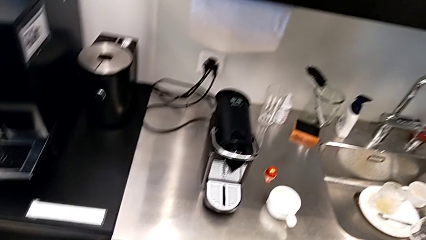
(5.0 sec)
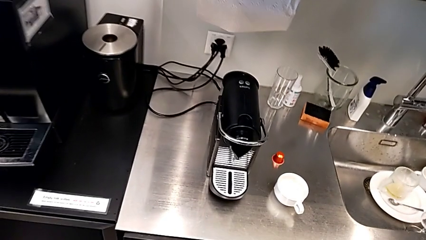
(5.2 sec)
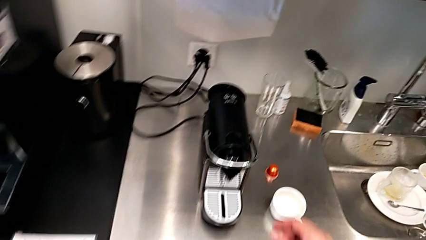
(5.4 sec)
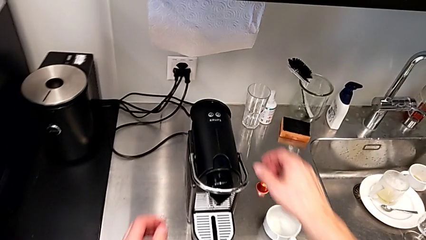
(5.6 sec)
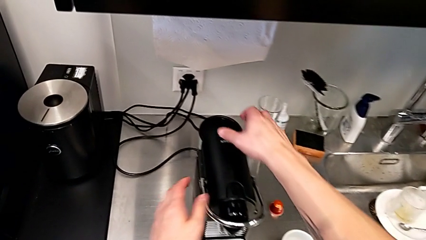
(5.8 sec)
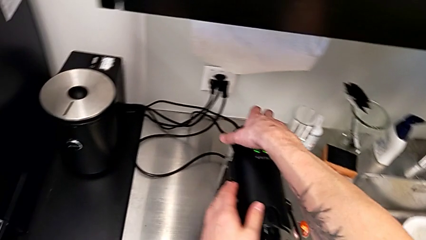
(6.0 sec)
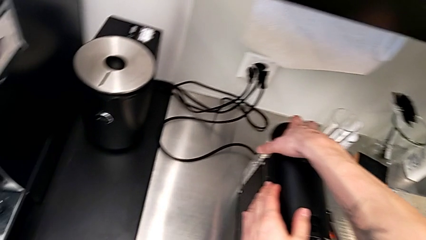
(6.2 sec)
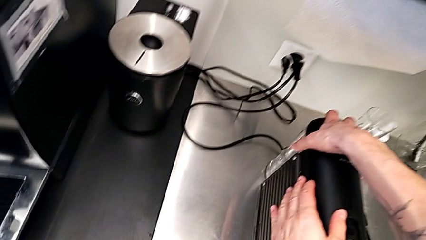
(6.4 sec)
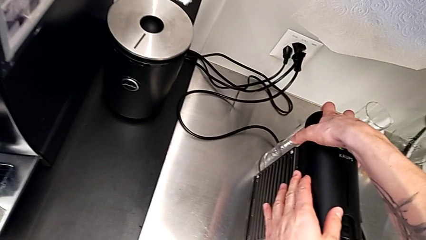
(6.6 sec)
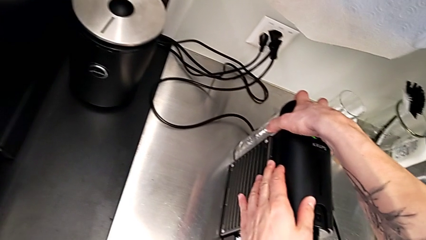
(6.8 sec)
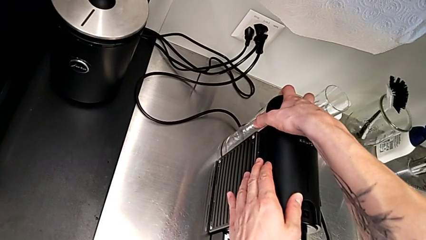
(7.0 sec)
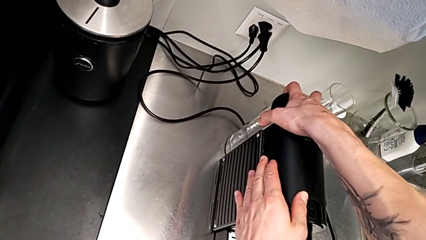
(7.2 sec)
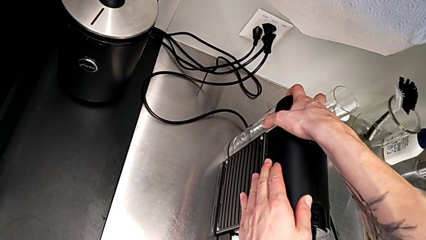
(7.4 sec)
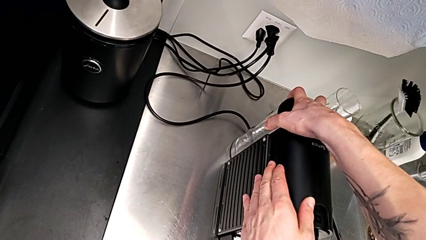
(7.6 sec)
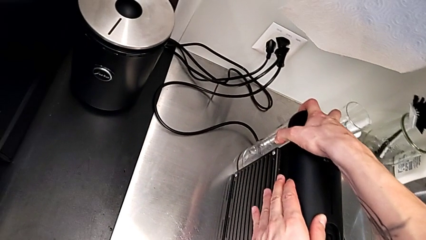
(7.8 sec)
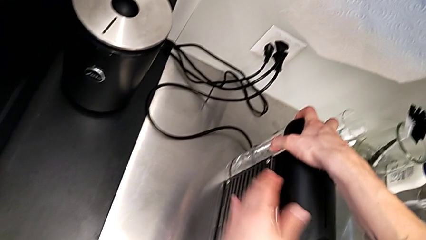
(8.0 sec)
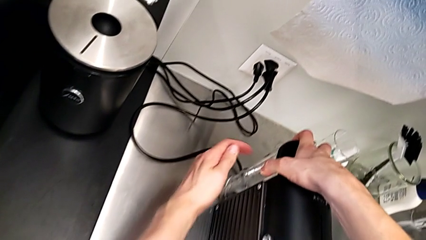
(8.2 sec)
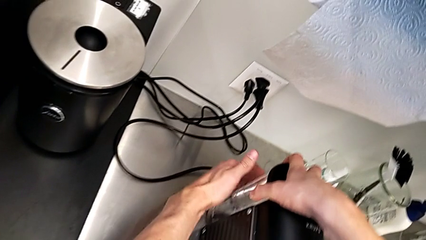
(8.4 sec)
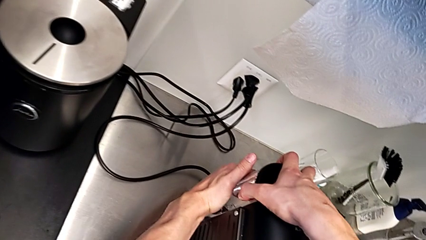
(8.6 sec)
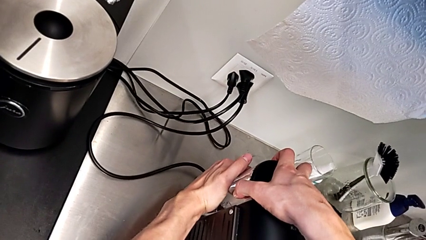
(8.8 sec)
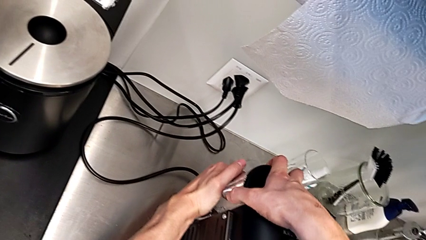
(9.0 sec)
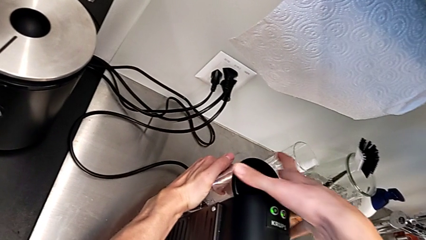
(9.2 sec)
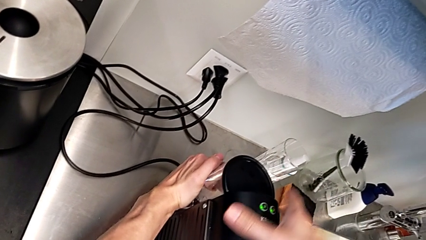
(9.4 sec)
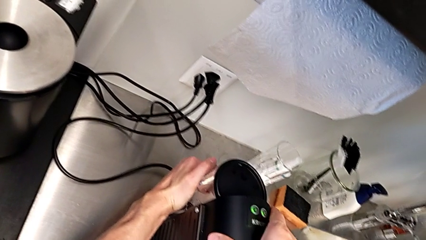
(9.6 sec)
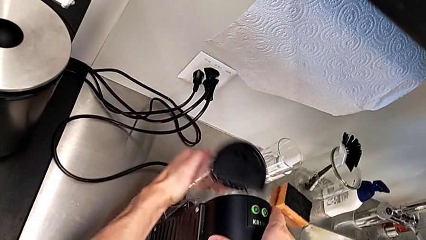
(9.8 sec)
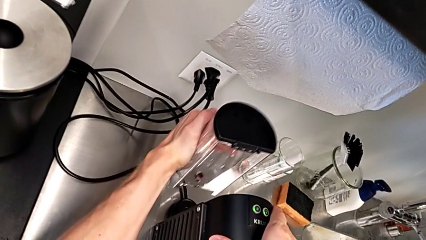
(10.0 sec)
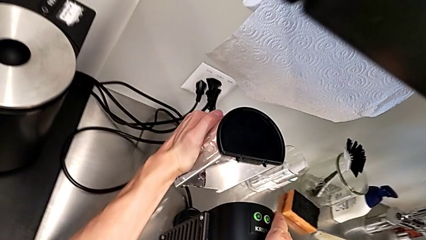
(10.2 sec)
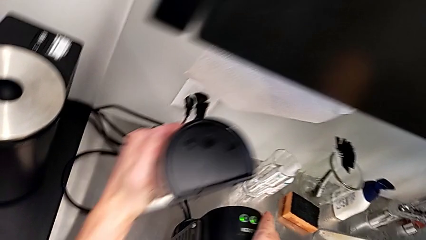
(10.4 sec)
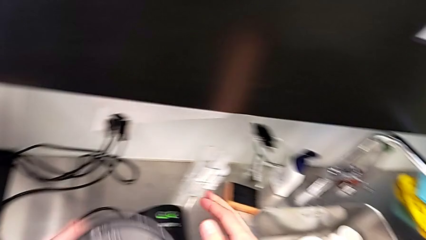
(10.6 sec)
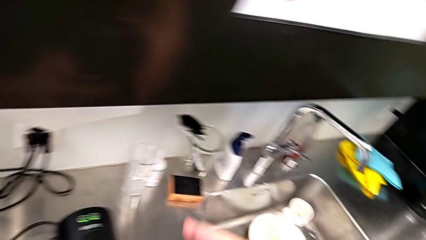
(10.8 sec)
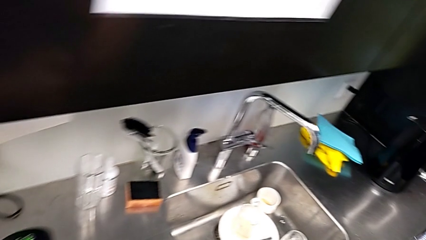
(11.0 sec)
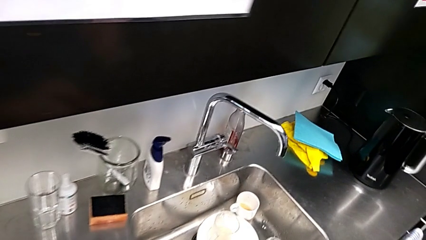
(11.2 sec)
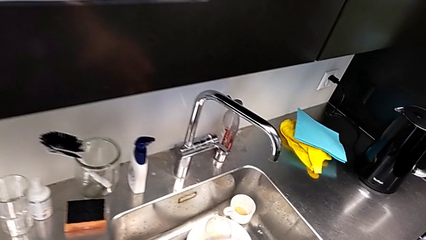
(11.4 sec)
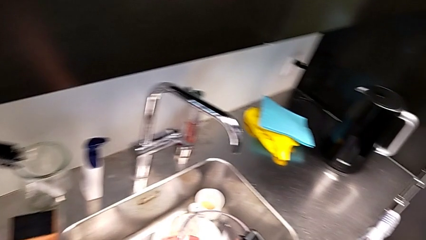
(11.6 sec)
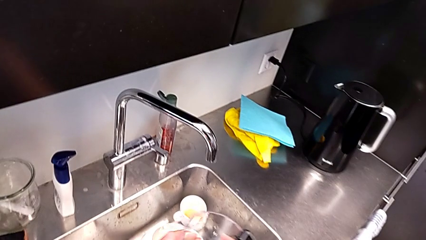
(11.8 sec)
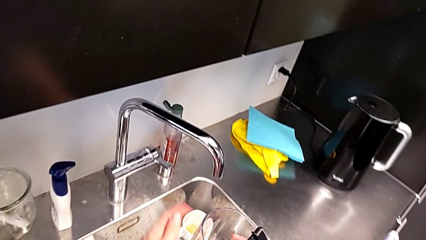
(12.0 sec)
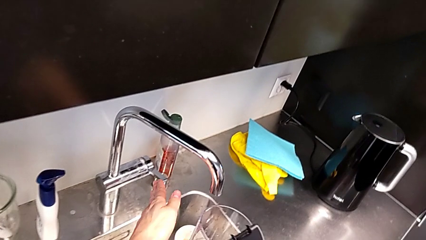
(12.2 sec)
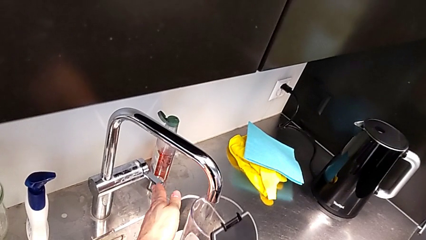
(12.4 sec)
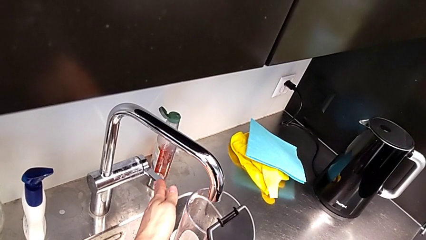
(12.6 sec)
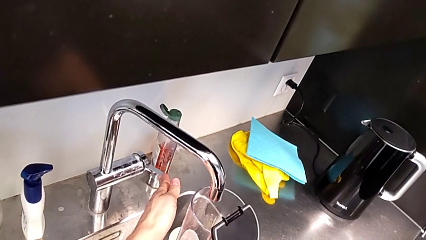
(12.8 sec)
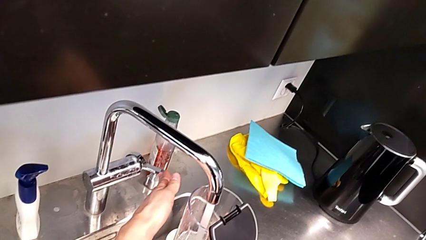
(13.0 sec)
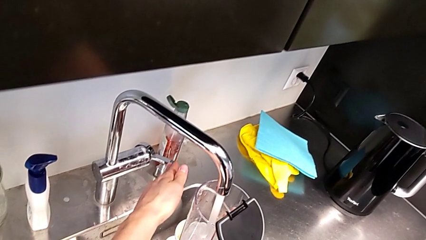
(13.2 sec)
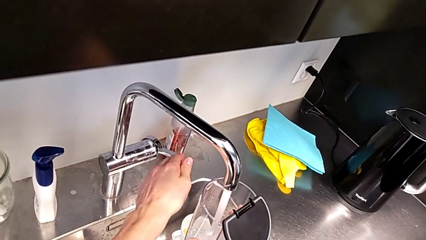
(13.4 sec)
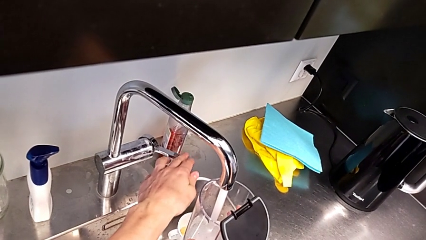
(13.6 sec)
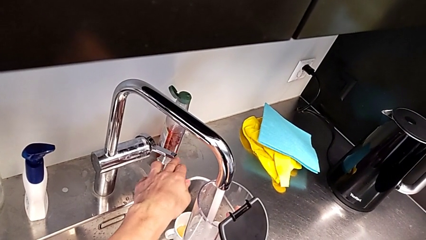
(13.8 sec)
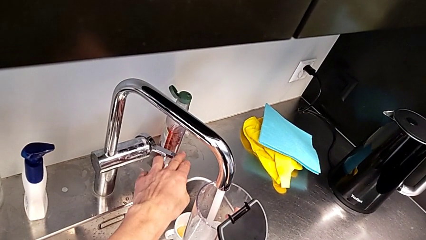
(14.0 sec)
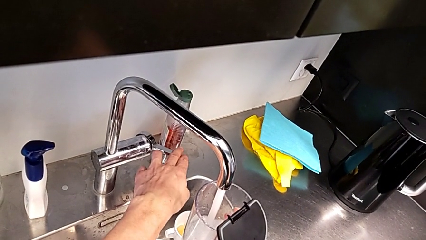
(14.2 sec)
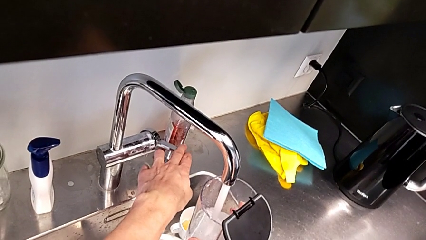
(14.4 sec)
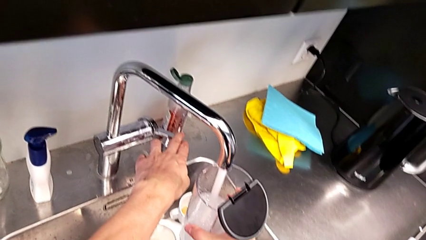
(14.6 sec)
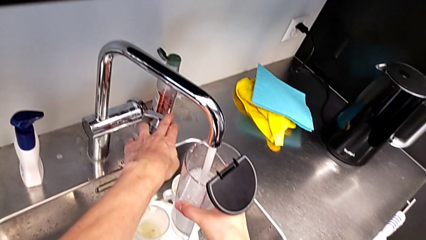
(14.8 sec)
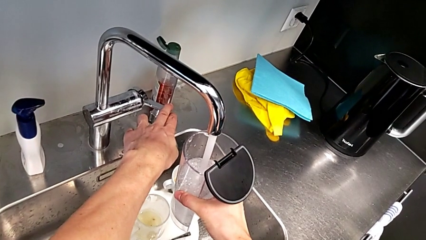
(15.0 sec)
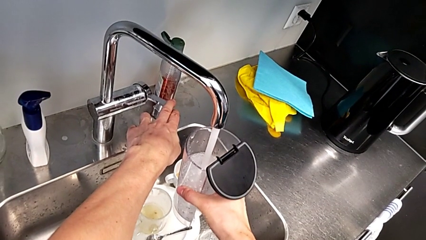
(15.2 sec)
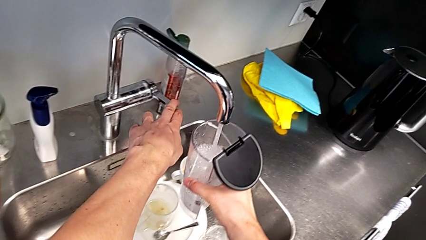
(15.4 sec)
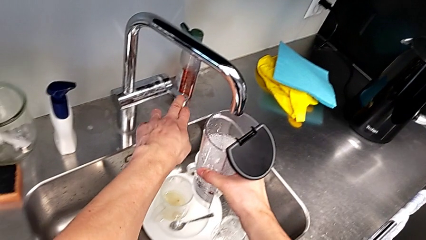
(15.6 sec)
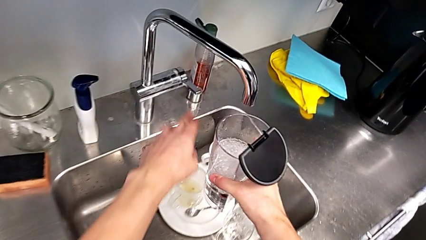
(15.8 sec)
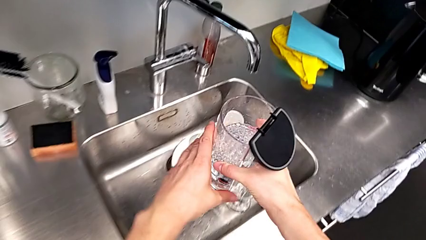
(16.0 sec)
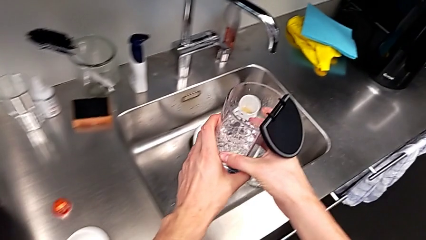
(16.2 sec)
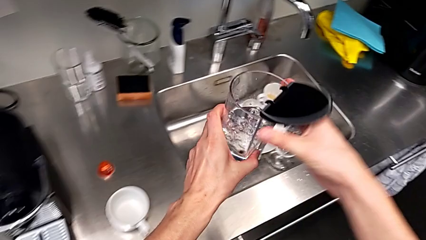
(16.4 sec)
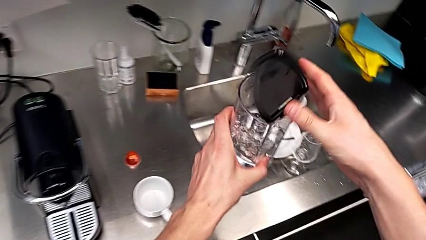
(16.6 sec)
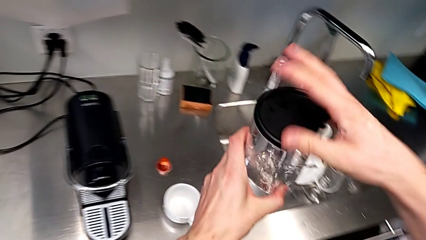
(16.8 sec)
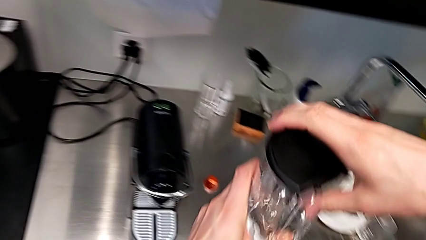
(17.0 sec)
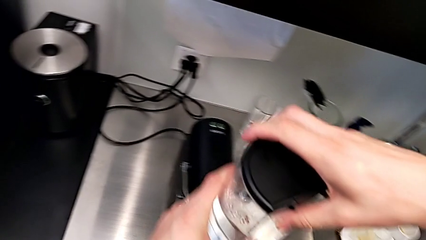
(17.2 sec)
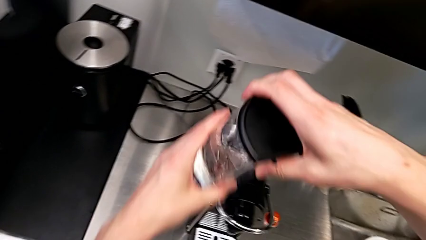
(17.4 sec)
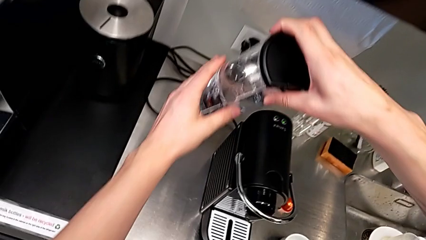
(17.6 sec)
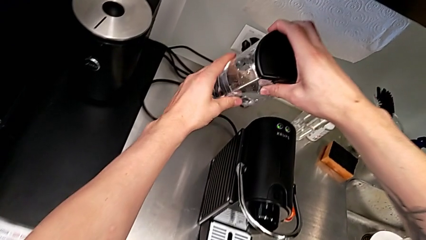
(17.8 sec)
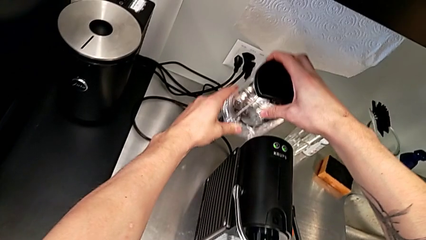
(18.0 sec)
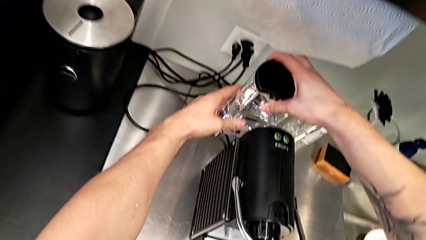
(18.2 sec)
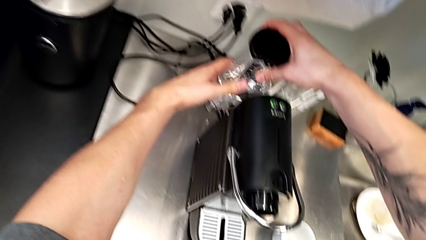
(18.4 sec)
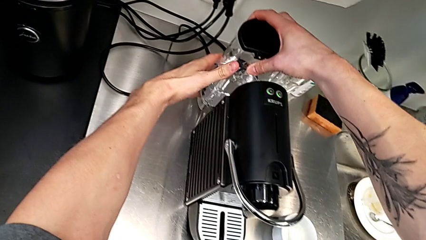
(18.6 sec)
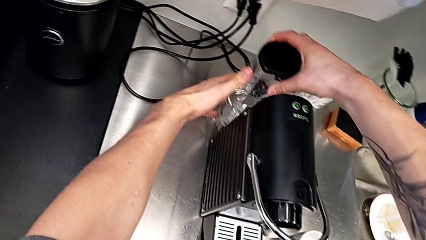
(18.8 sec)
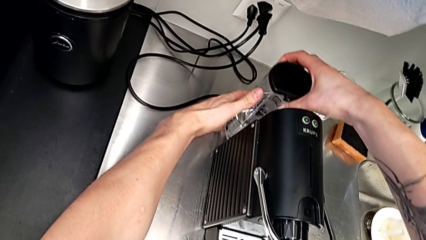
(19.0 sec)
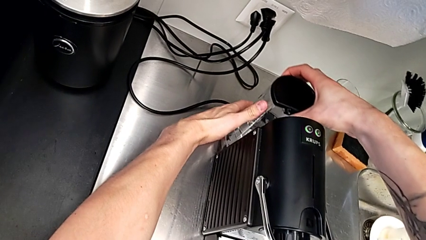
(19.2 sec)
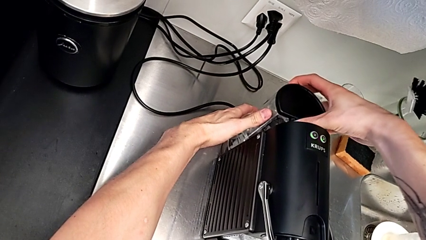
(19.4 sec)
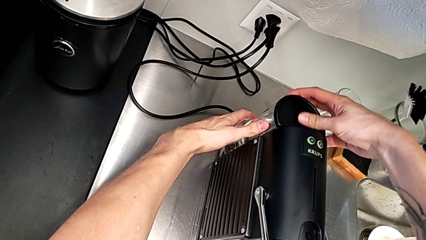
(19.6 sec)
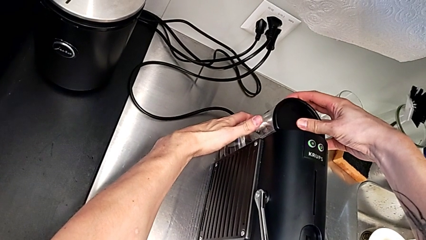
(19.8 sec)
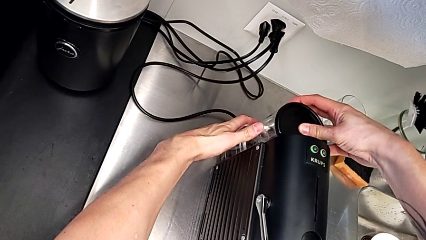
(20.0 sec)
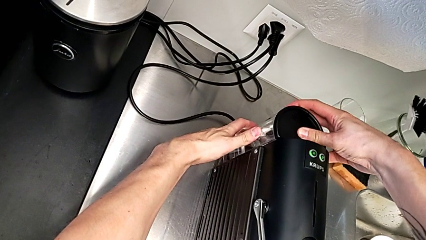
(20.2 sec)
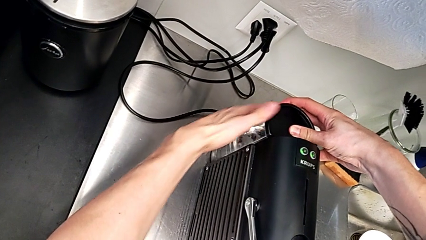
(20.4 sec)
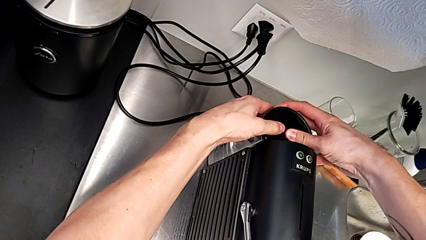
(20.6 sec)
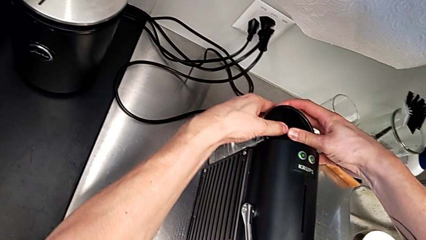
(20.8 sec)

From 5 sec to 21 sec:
The camera wearer is pouring water into the water container. They approach the espresso machine and grab the water container with the right hand. They lift it and touch the faucet with the left hand. They load the water container, lift it and close the lid, all with the right hand. They grab the water container and begin to insert it with the left hand.
